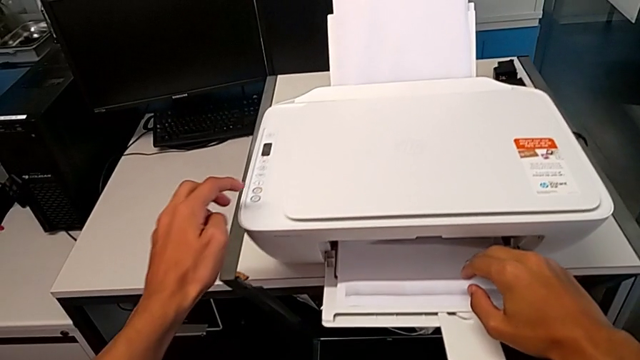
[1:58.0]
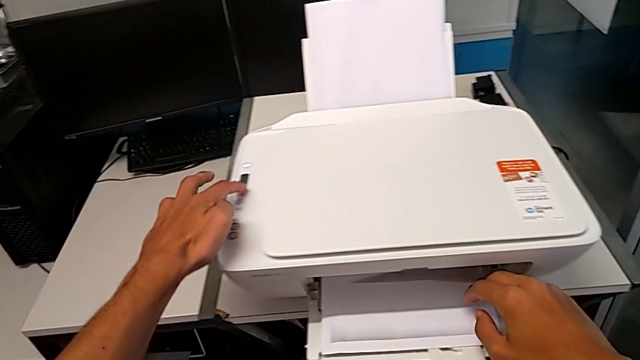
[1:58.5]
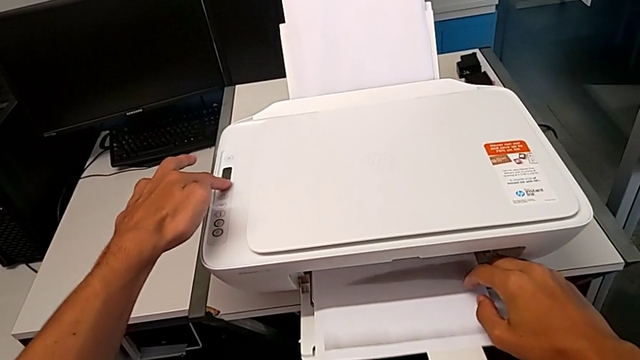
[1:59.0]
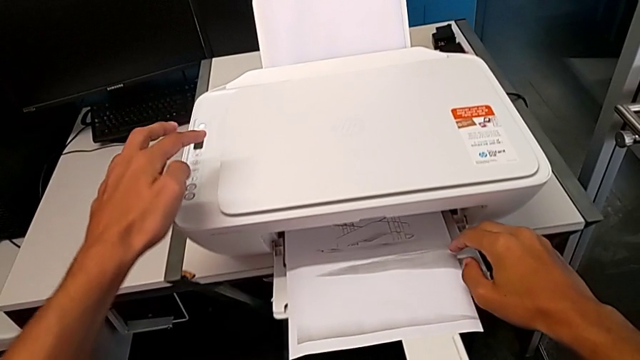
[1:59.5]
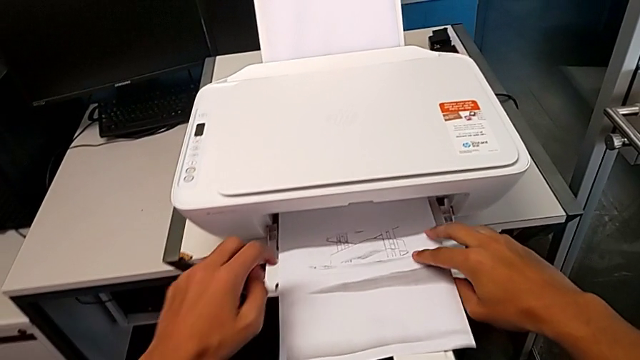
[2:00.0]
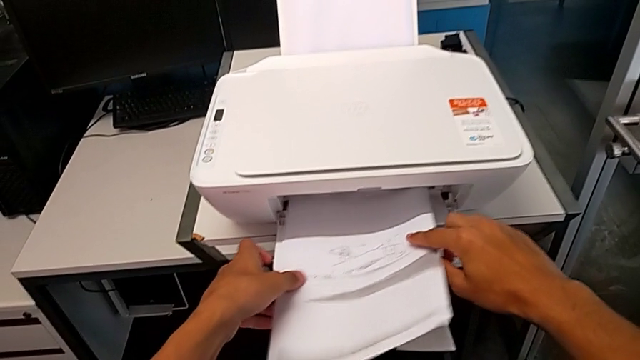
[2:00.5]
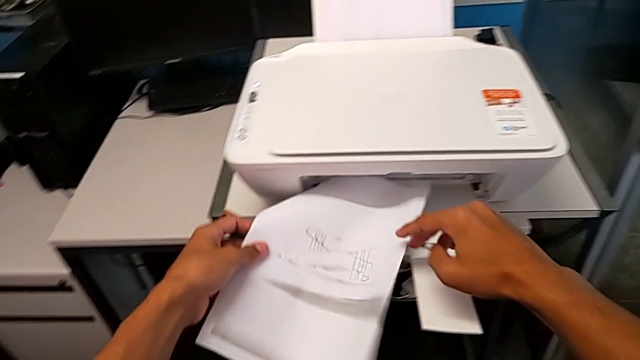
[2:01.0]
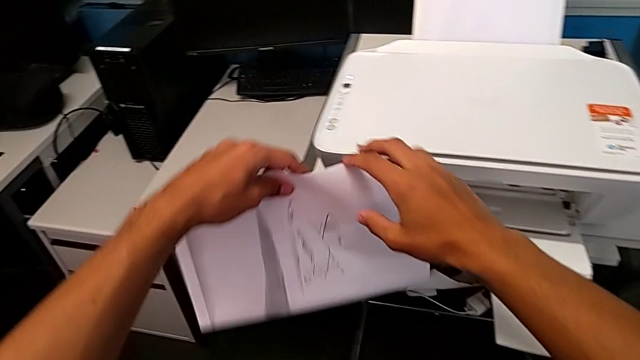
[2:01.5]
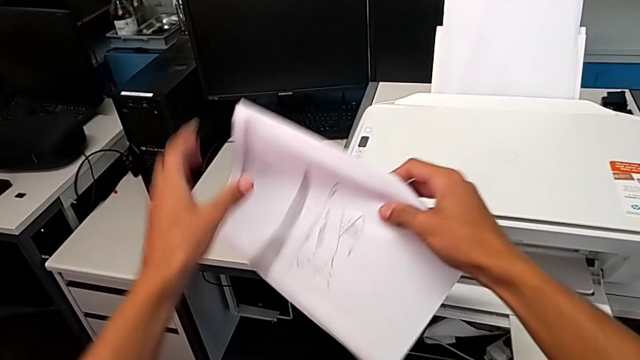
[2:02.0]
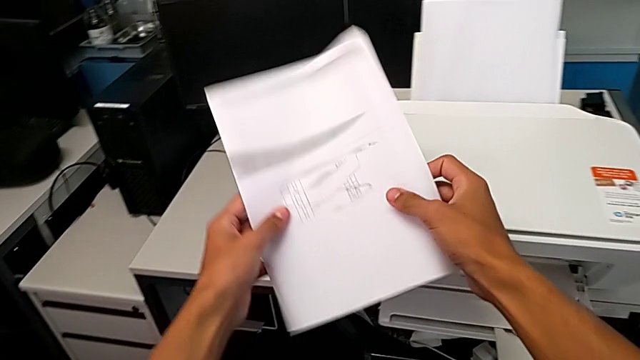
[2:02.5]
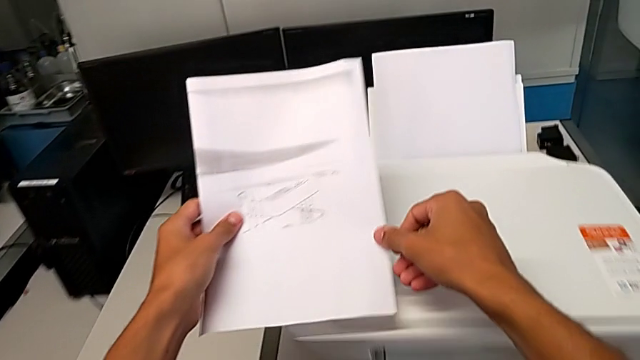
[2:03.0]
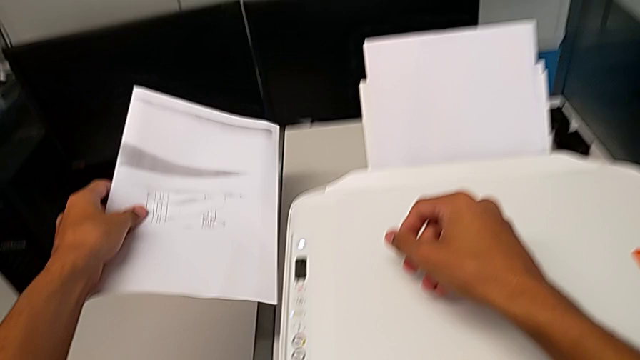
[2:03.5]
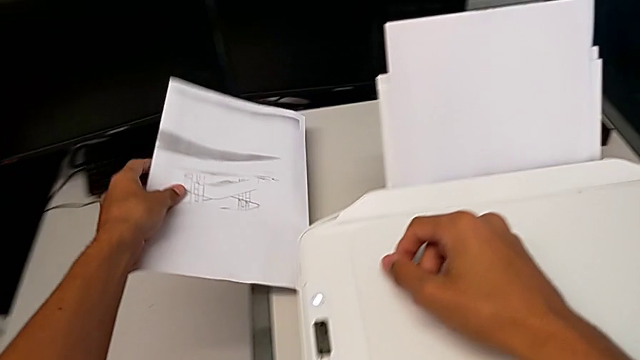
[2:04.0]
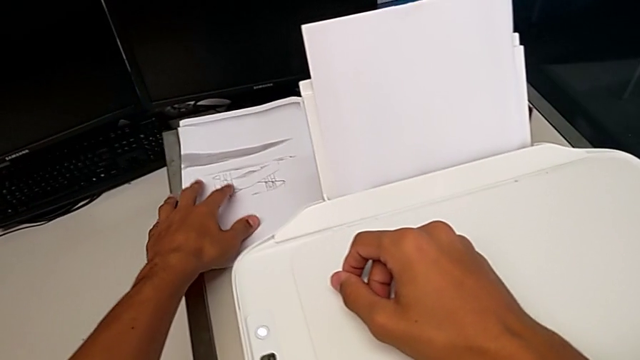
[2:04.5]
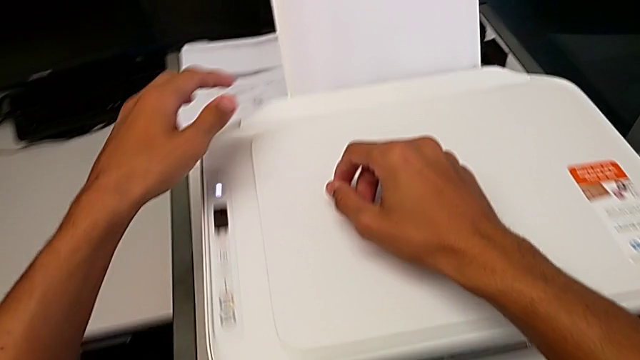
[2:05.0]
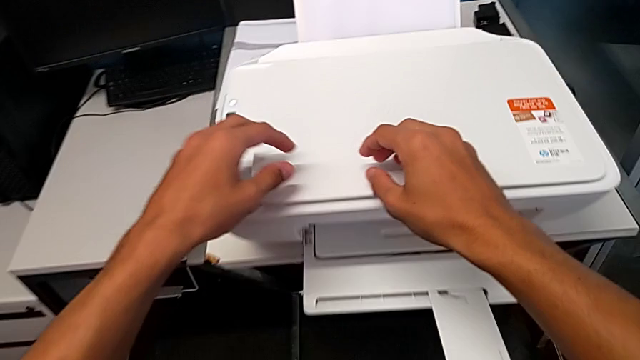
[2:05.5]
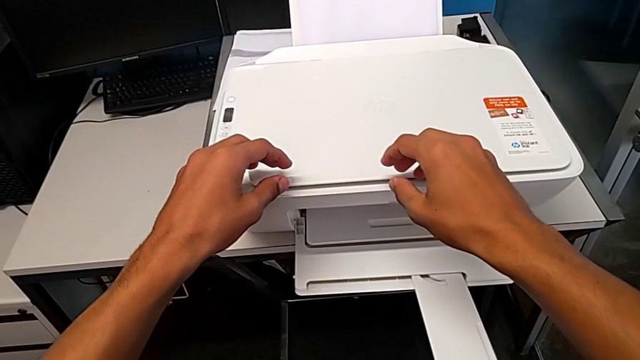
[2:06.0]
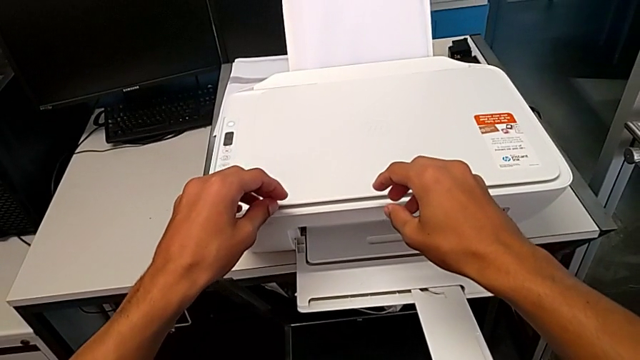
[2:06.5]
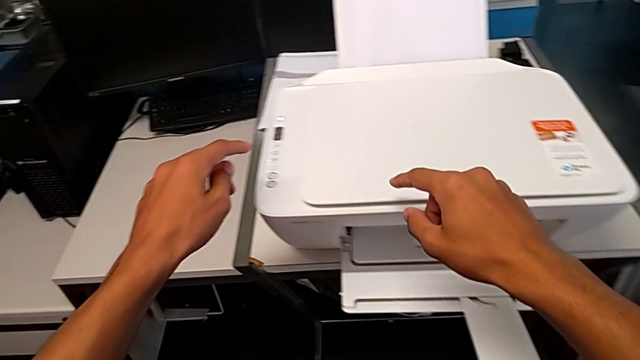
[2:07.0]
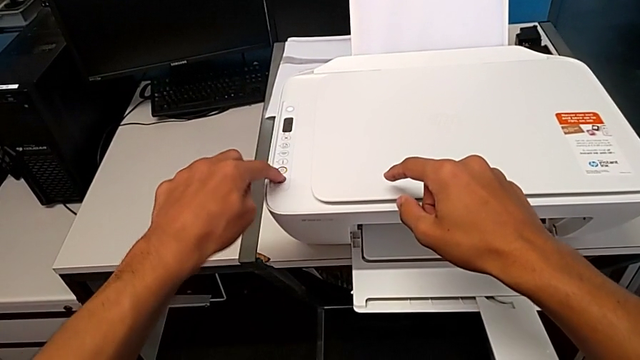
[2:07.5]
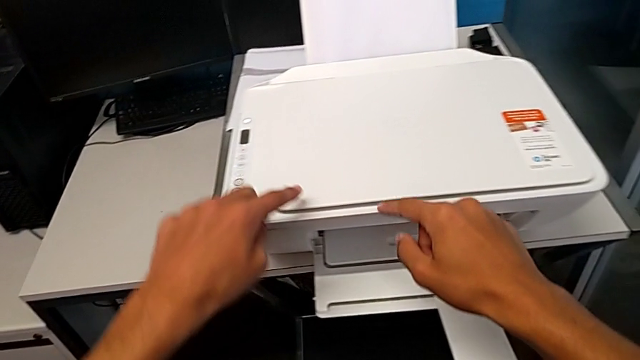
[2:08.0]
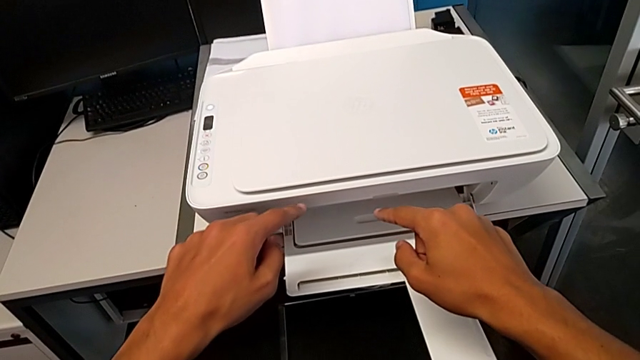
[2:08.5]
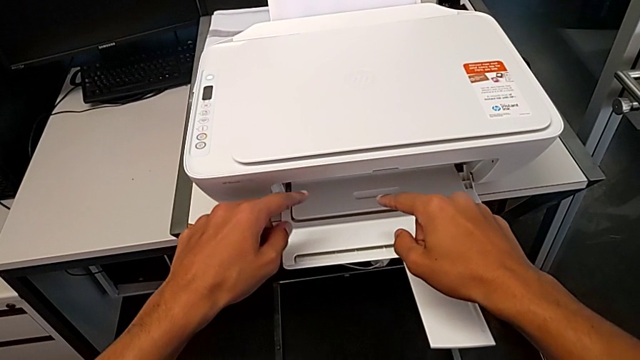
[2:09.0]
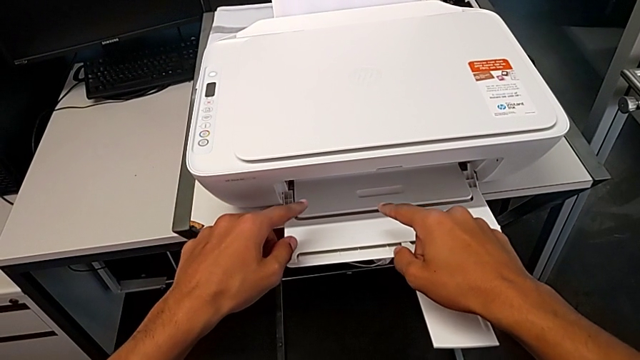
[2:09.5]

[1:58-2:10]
The camera wearer is making a copy of a black and white page. They press the cancel button, grab the wrong copy, place it and press the copy button.

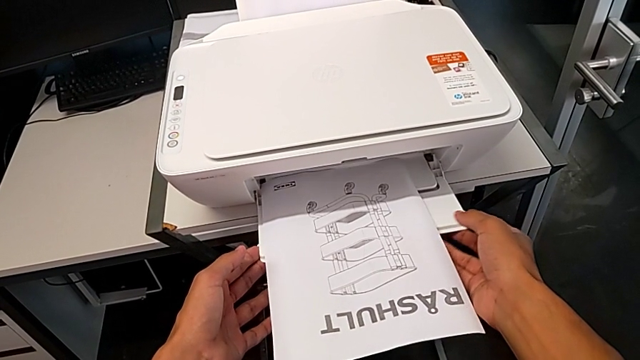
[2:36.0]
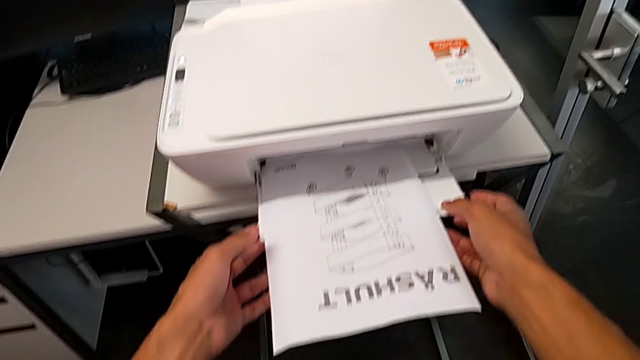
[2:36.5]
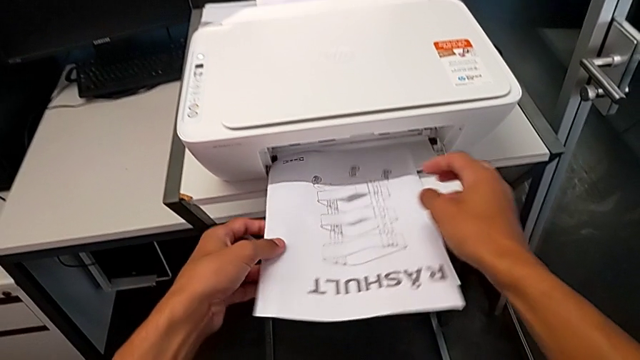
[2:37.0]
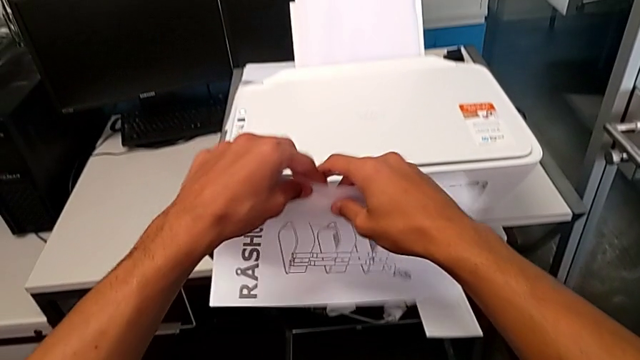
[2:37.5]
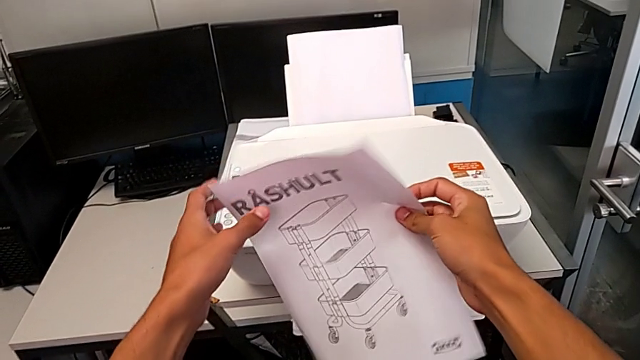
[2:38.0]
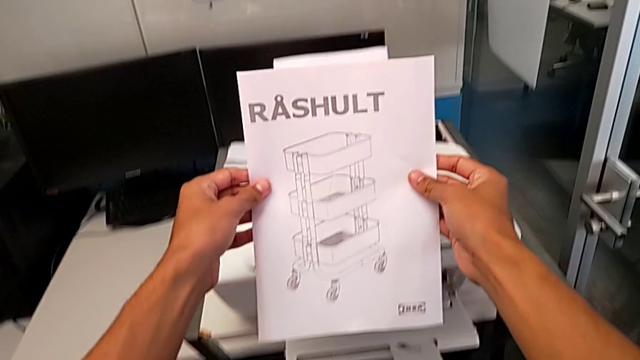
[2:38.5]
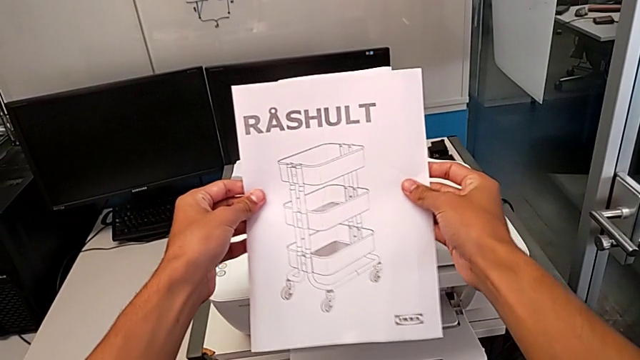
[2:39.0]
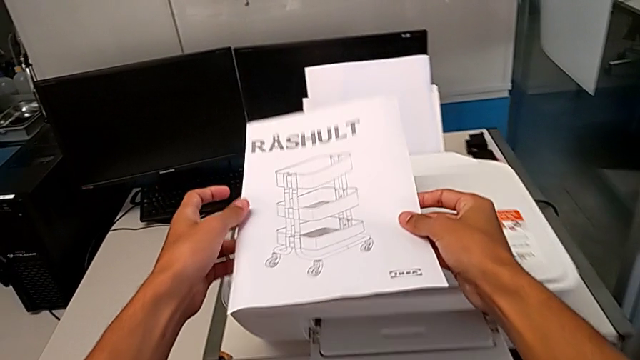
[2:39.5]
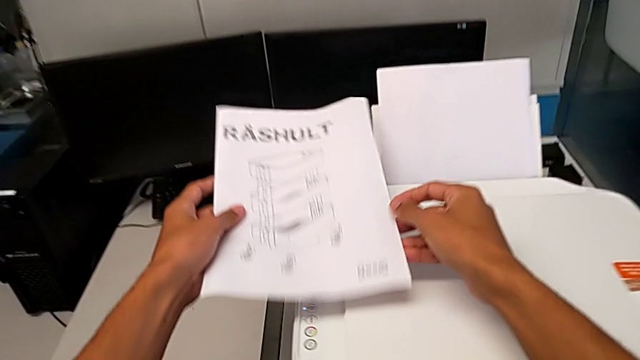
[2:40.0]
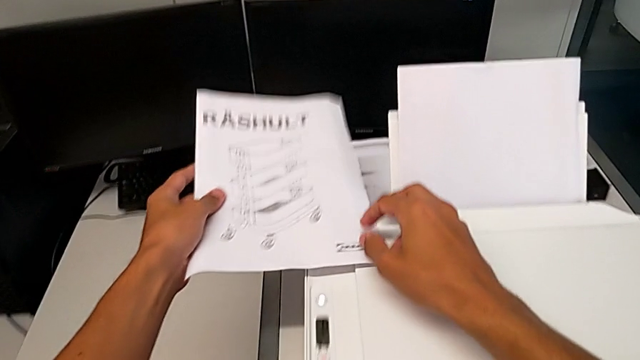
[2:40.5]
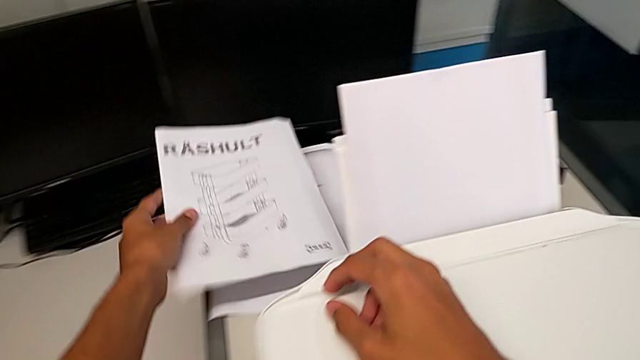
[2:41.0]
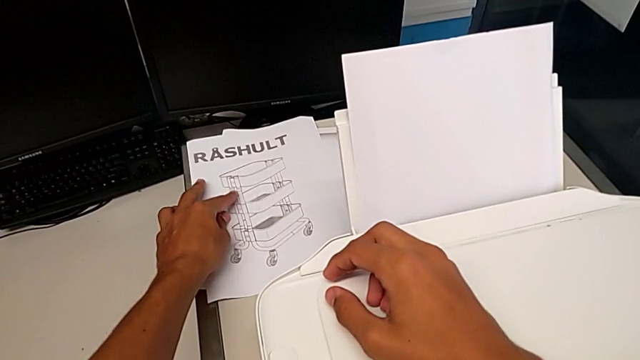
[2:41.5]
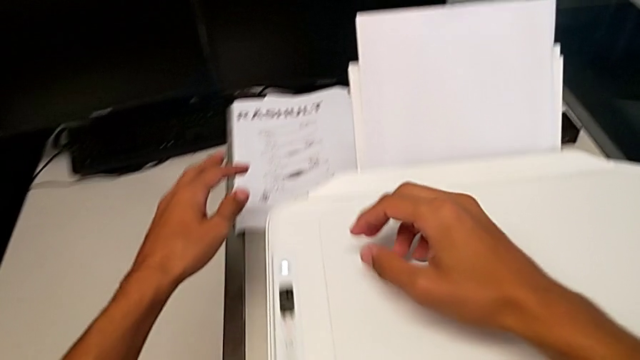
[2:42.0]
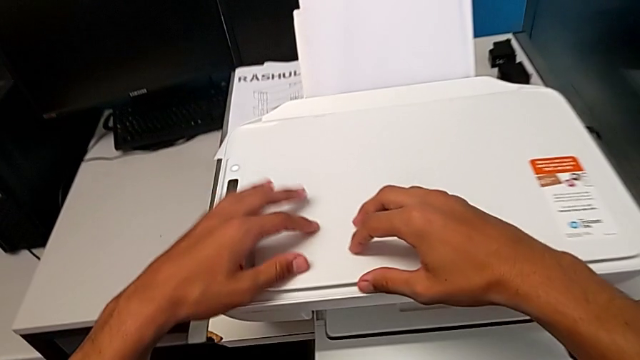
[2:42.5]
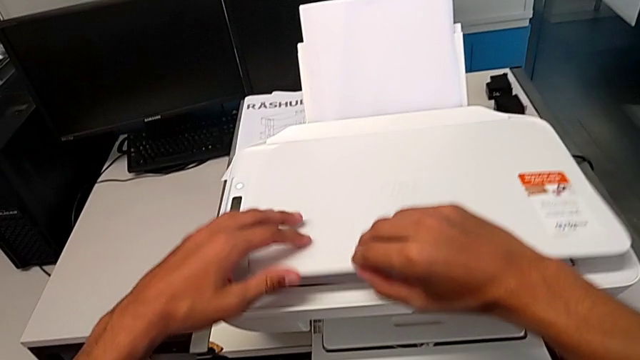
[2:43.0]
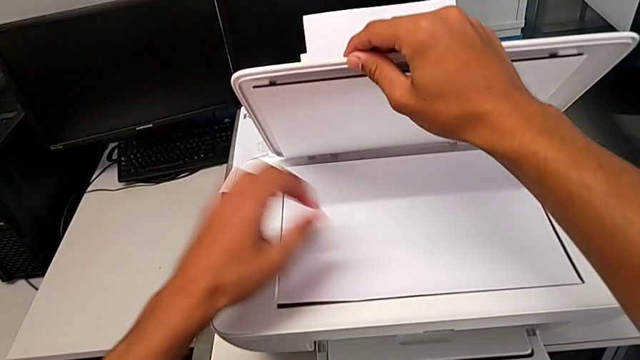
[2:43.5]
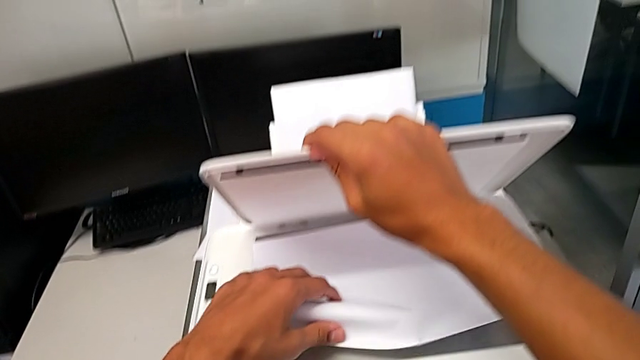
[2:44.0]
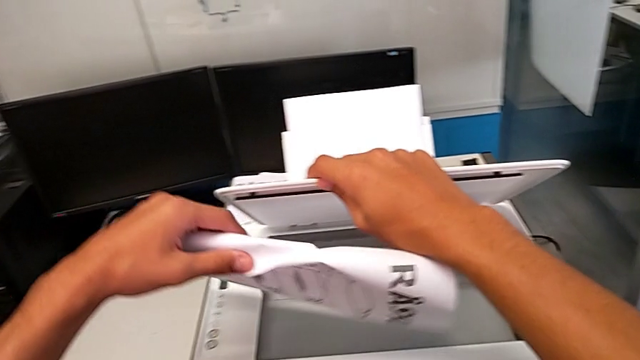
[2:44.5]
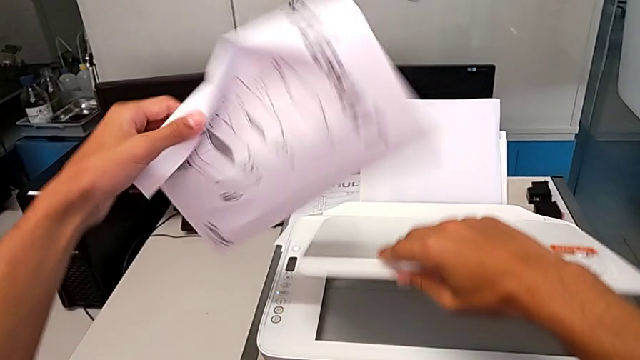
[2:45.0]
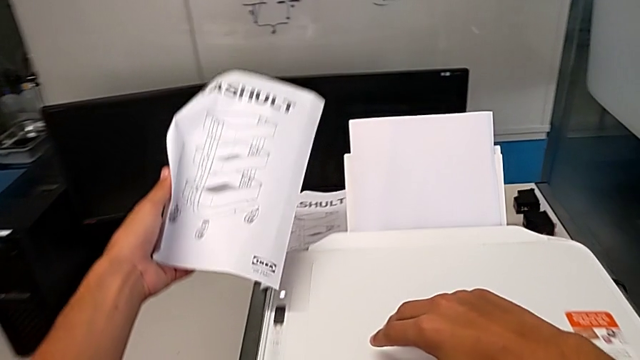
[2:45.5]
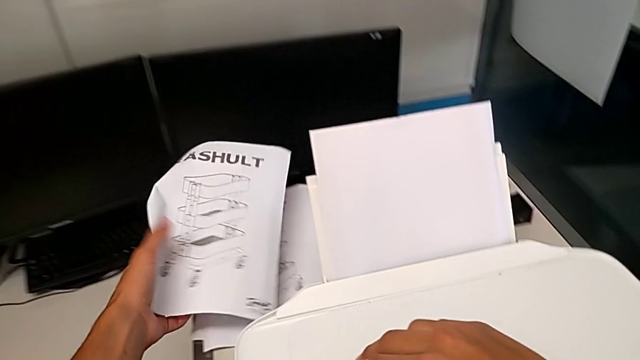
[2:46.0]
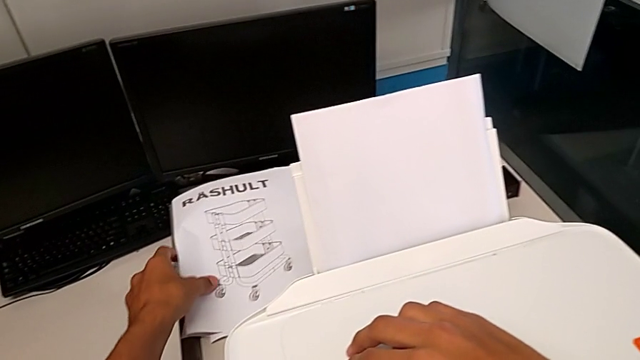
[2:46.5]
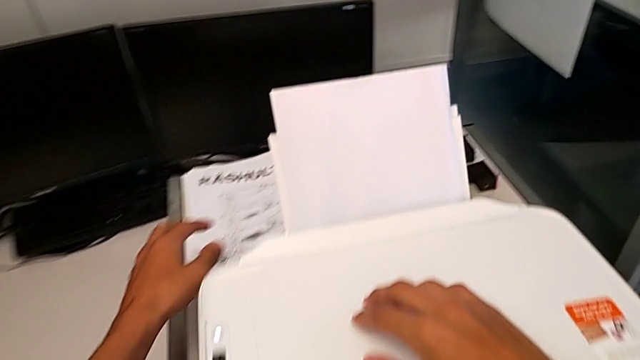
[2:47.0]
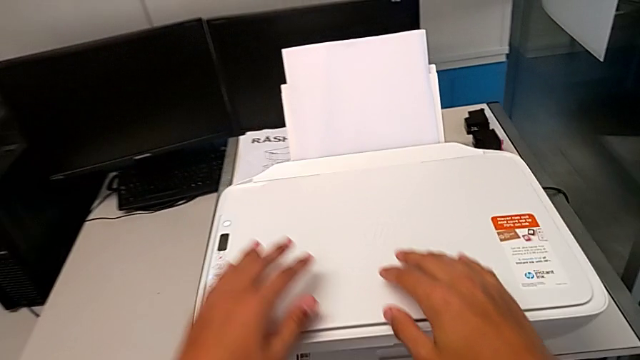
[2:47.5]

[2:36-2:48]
The camera wearer removes the copy and the black and white page from the printer. They grab the copy, lift it, place it, open the copy gate, grab the paper stack, lift it and place it.
